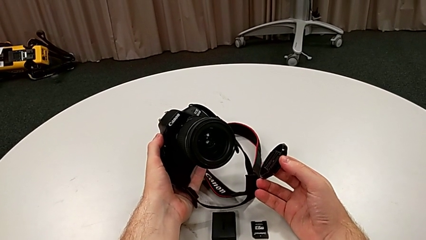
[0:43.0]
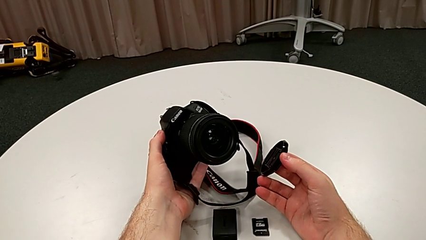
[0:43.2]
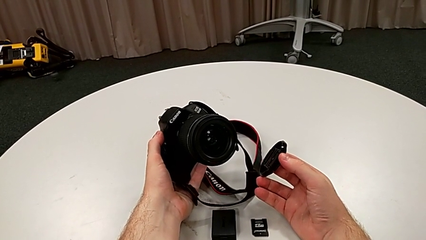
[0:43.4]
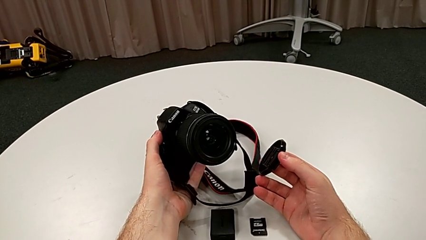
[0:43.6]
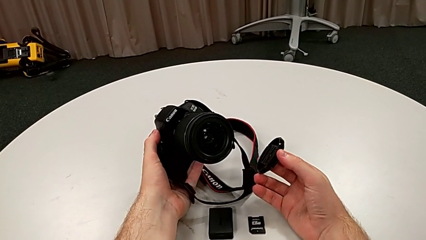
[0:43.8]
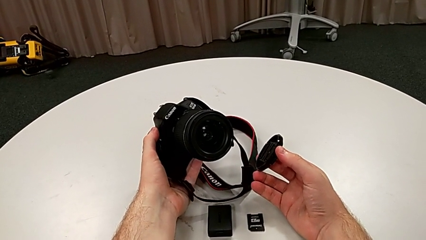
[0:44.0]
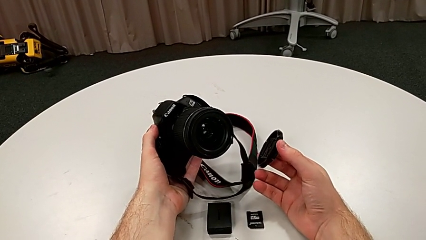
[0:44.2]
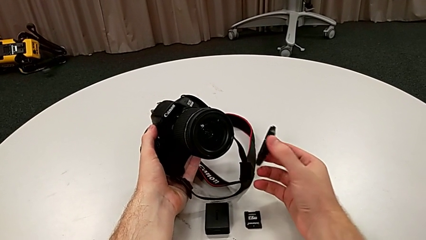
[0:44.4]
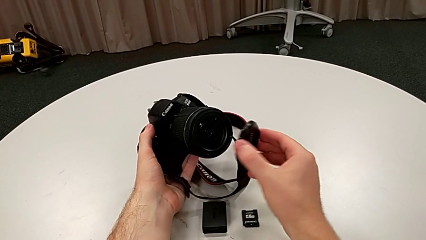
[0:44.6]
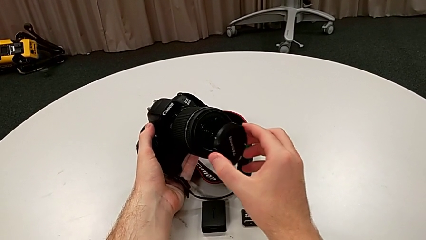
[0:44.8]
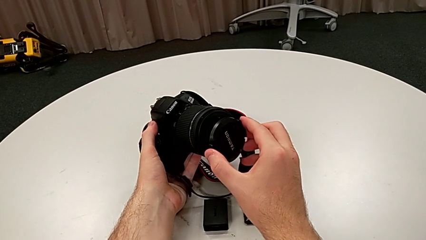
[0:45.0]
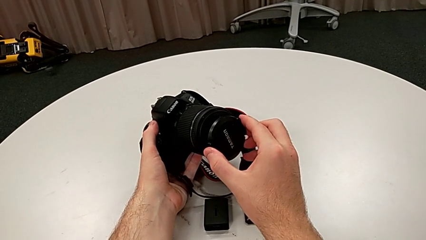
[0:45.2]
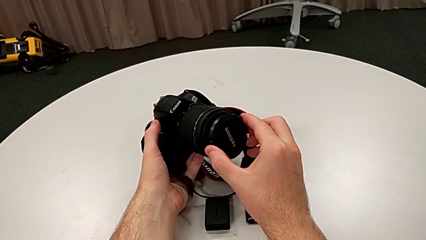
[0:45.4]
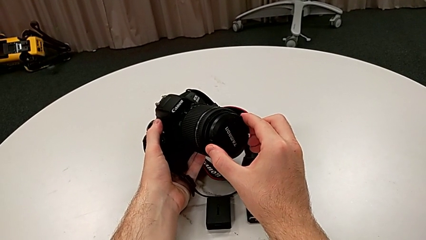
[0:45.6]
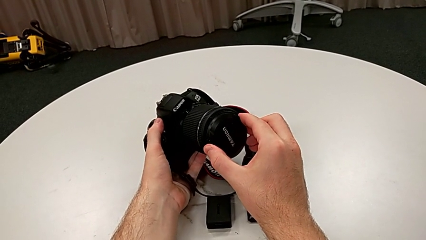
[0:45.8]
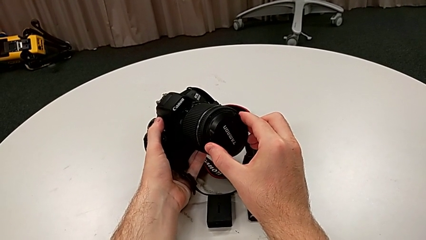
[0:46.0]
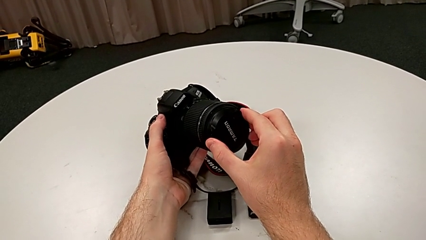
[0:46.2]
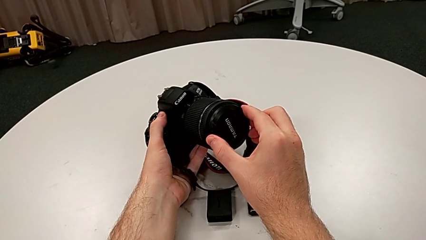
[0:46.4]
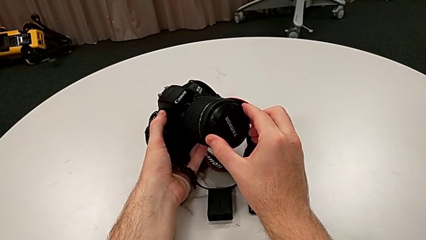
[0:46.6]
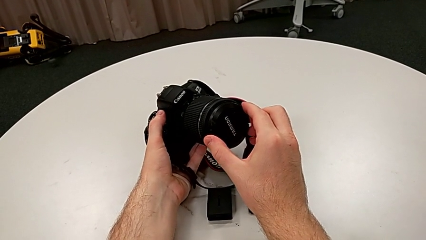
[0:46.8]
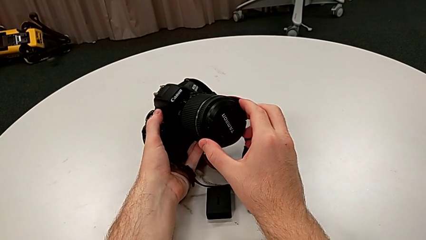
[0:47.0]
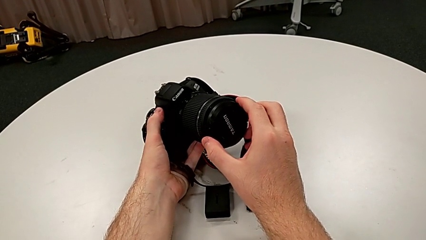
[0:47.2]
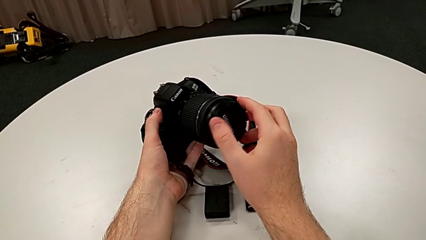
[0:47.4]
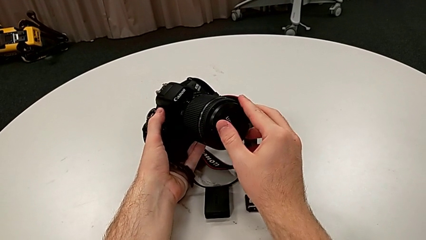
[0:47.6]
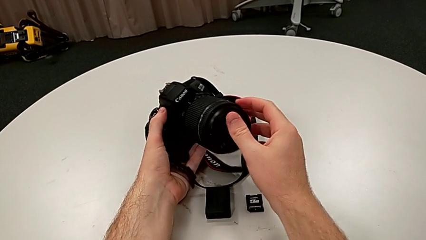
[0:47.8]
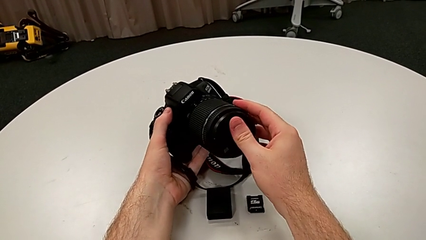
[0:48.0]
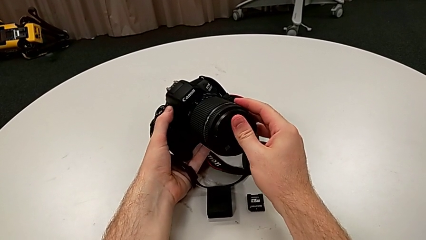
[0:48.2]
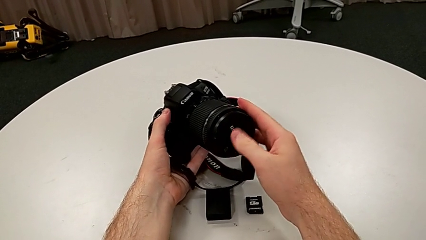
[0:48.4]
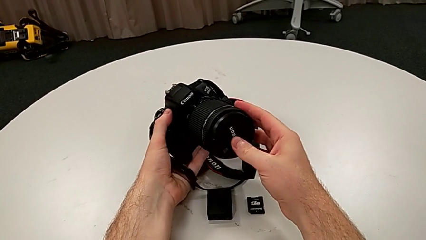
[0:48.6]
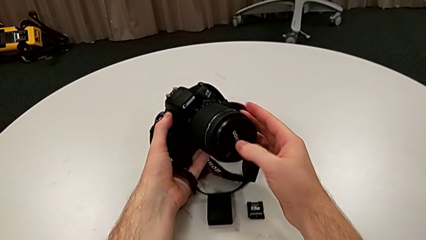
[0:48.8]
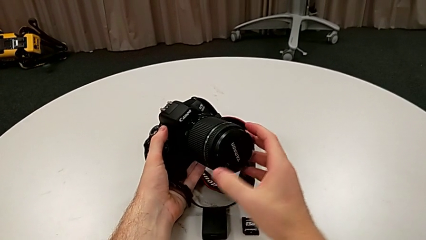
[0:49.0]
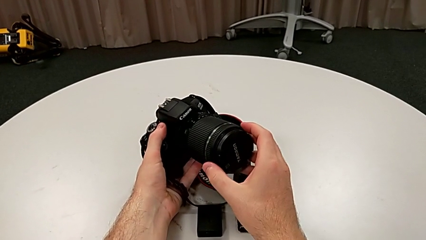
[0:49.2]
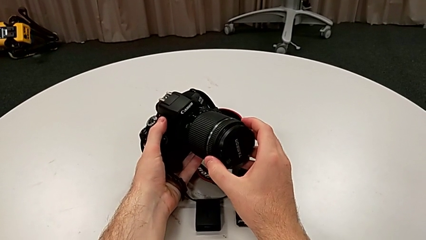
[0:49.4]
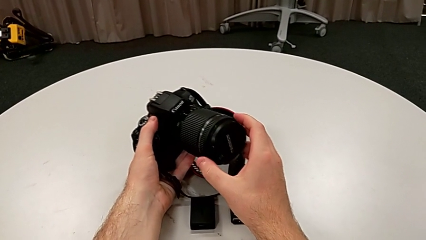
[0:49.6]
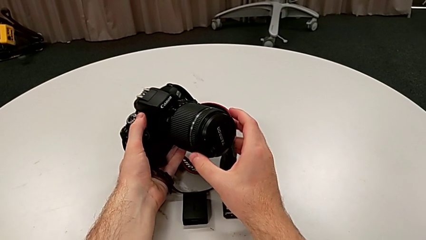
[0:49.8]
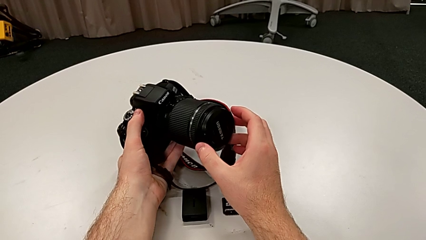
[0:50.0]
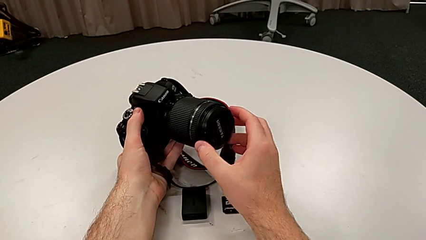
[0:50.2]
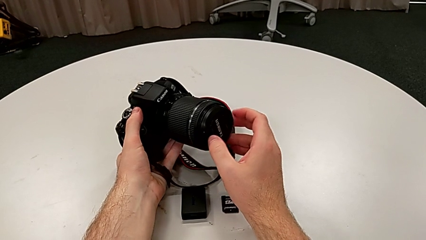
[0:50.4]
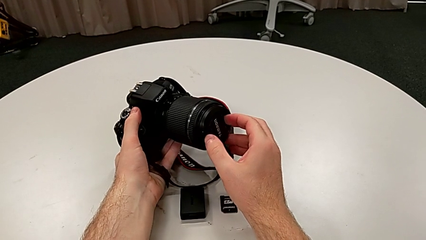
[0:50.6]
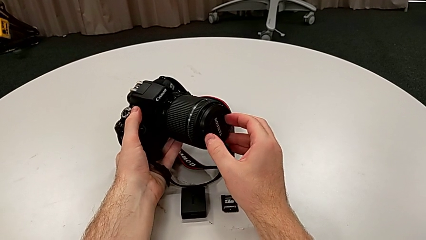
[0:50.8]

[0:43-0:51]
The camera wearer attaches the cover to the lens. They insert the lens cover, press it and inspect the lens.

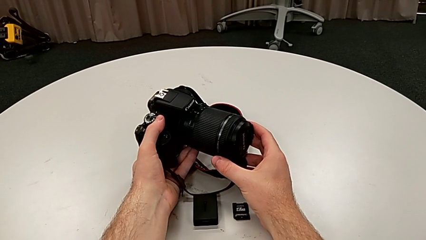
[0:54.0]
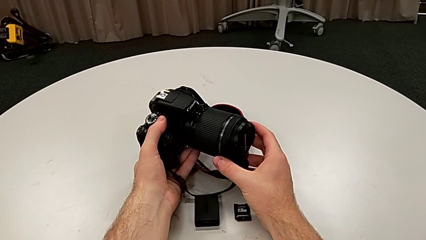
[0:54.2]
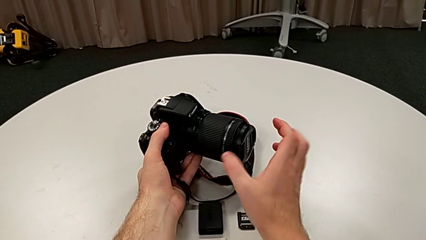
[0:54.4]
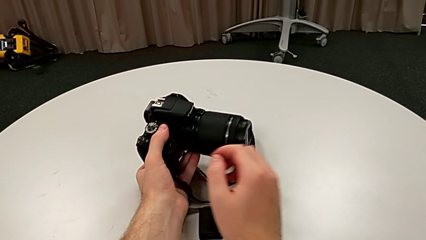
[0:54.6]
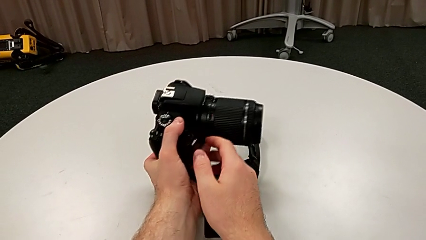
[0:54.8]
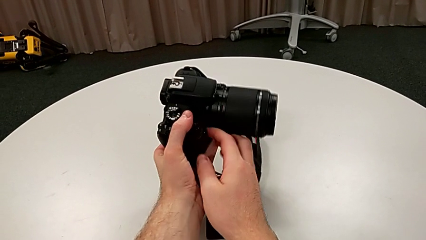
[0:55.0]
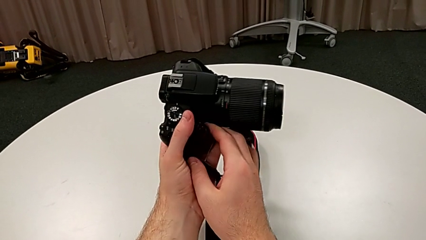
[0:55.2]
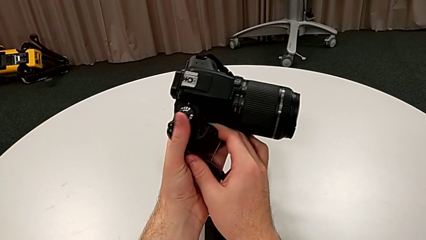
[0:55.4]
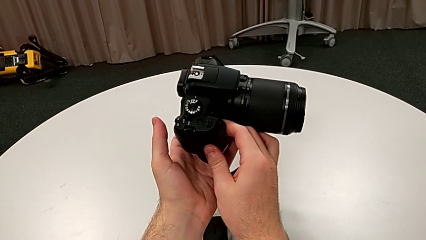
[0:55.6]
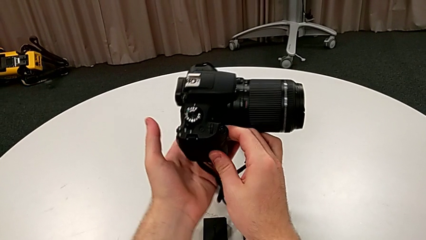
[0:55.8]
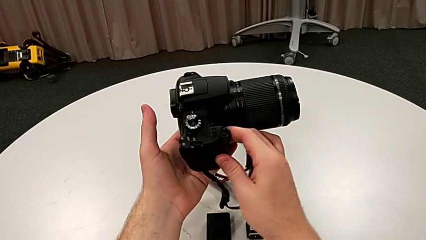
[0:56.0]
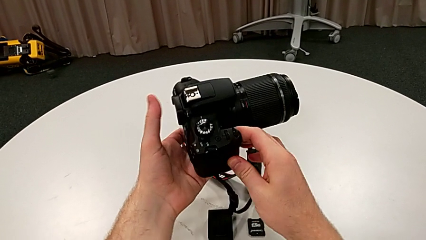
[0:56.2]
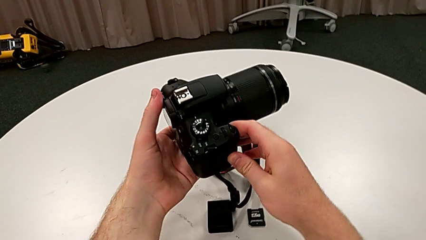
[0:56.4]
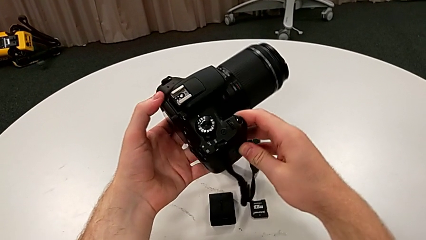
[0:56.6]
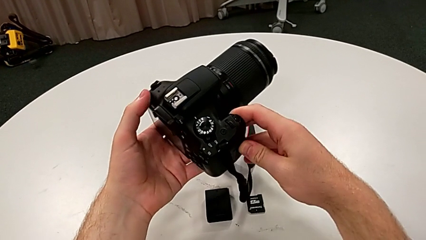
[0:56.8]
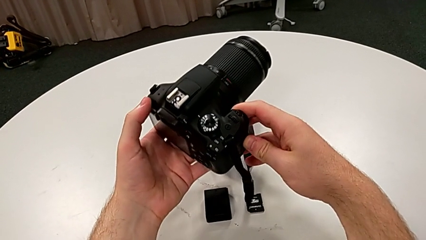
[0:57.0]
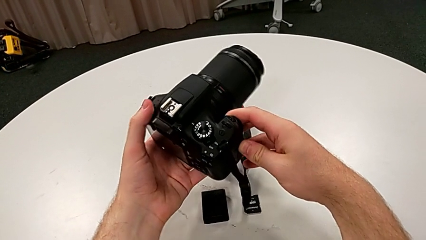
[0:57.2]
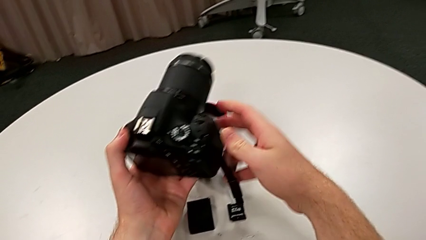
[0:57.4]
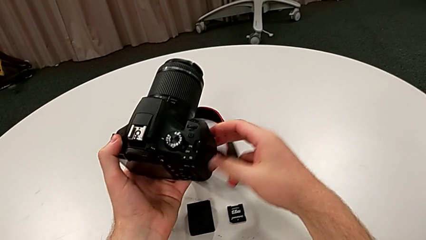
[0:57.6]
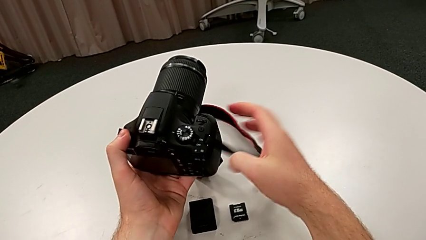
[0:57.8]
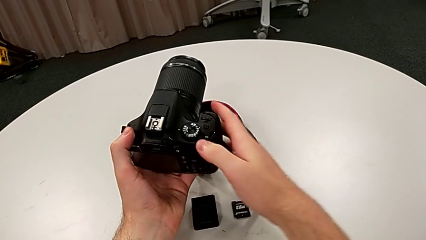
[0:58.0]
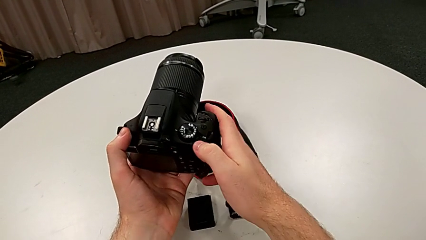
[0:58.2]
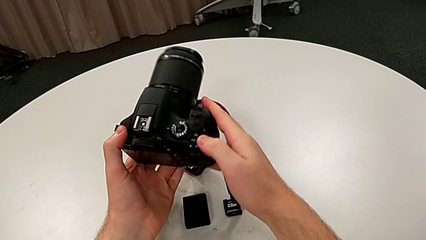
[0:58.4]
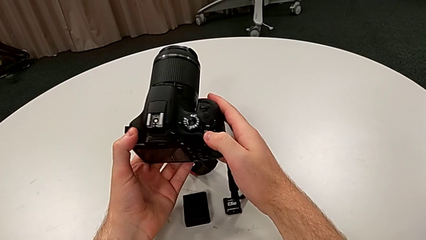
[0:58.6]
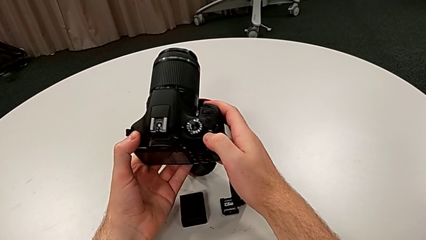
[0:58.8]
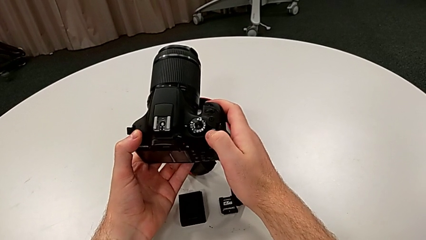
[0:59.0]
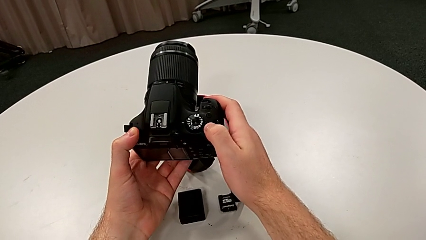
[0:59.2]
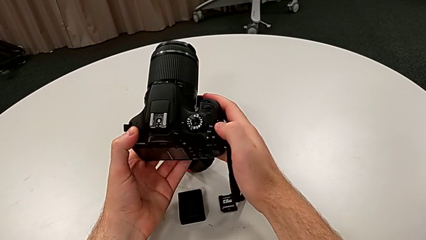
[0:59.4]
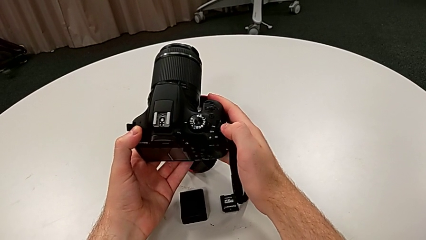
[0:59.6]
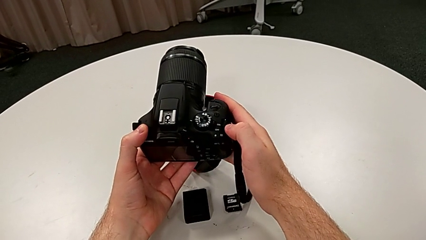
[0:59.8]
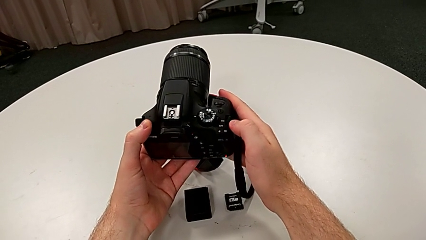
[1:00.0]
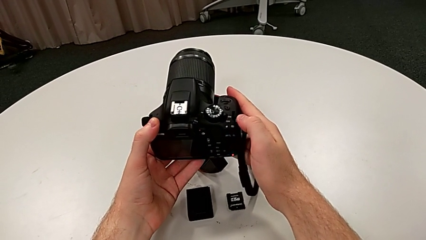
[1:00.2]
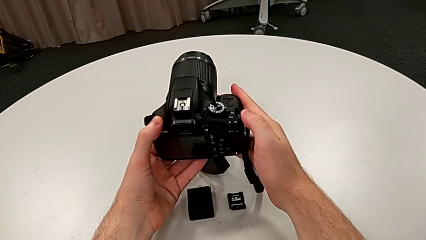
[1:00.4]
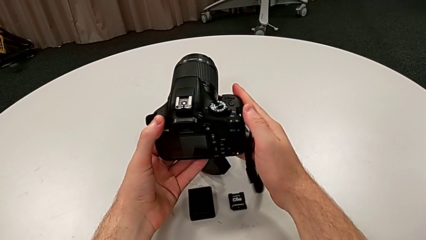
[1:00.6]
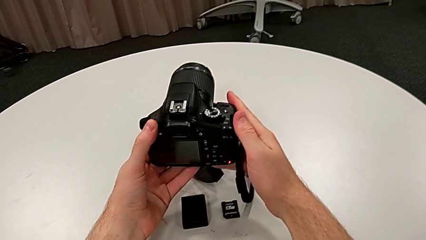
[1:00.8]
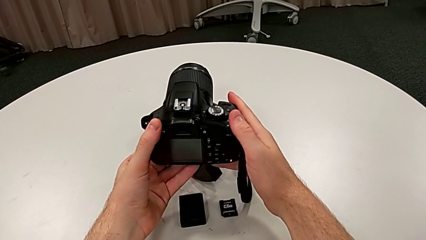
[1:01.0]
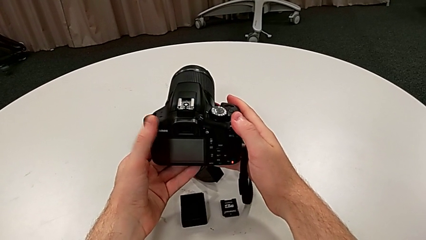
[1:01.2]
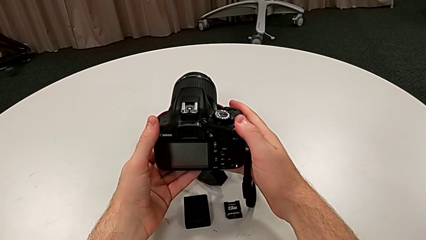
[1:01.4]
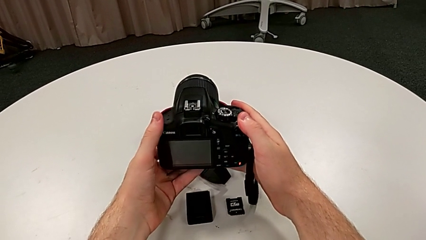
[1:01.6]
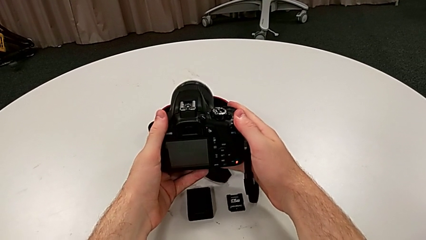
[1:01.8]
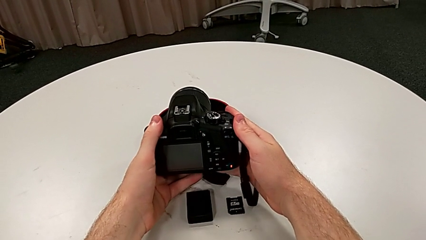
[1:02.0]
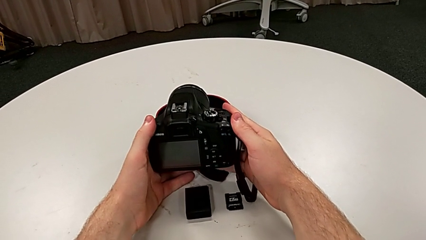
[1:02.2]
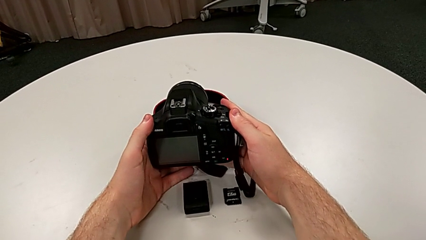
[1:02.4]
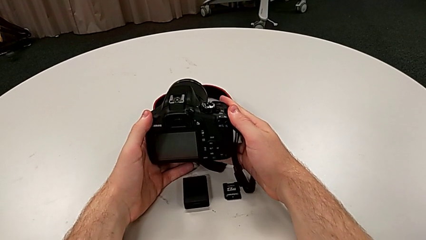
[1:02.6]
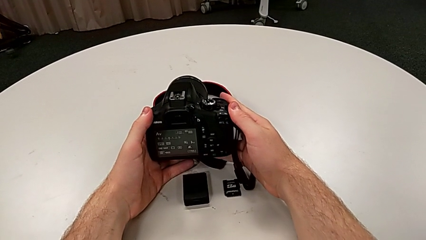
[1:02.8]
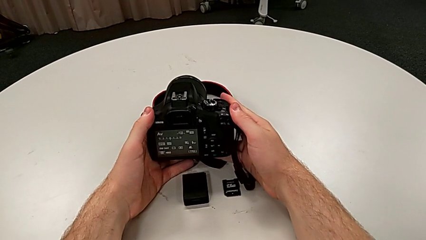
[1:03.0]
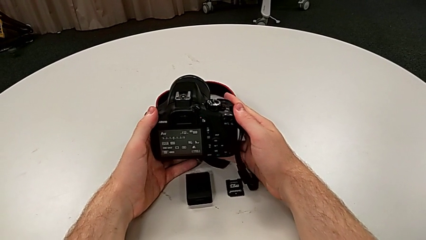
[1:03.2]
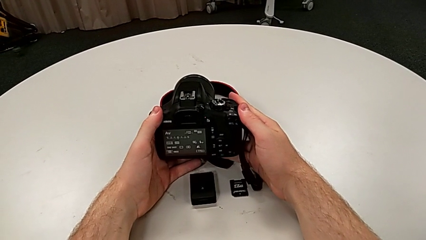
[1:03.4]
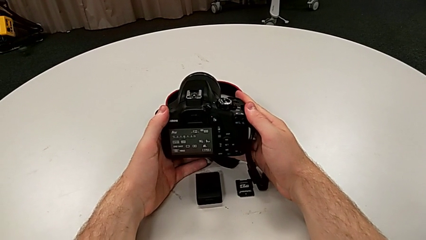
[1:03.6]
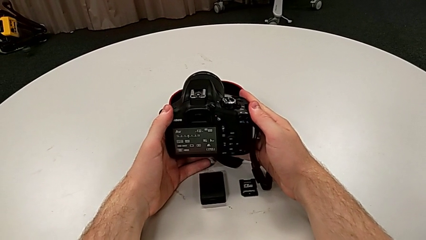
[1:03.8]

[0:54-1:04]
The camera wearer turns the DSLR on. They rotate the DSLR and push the power button.
